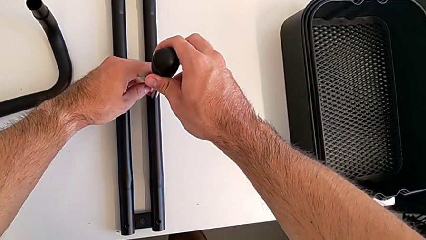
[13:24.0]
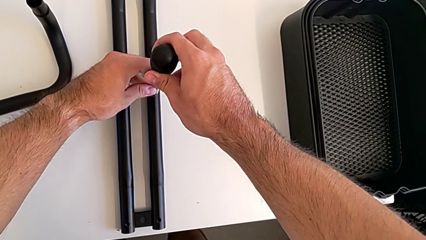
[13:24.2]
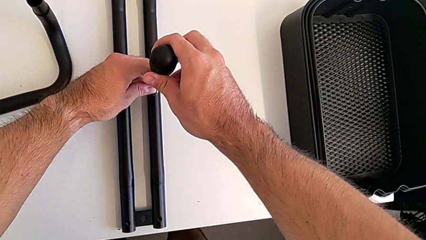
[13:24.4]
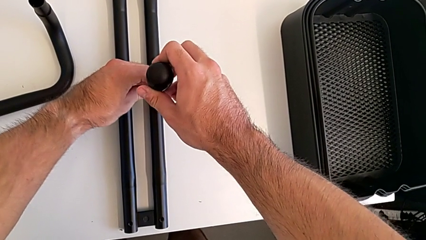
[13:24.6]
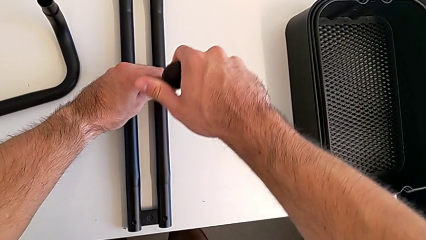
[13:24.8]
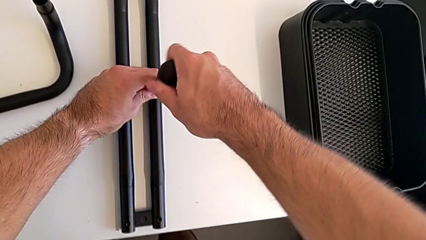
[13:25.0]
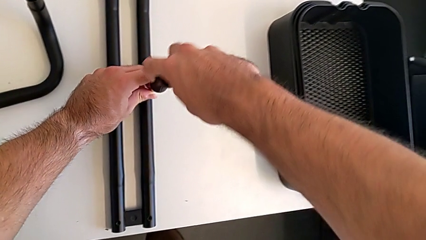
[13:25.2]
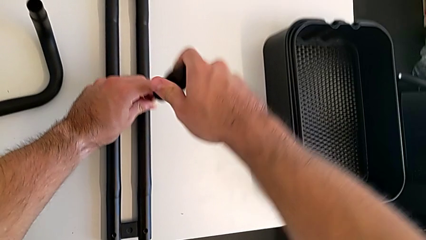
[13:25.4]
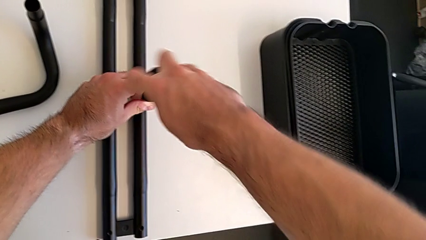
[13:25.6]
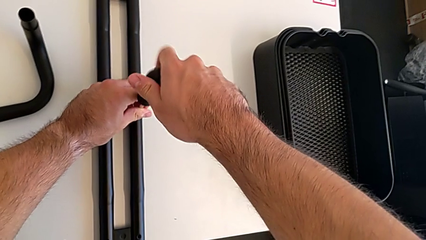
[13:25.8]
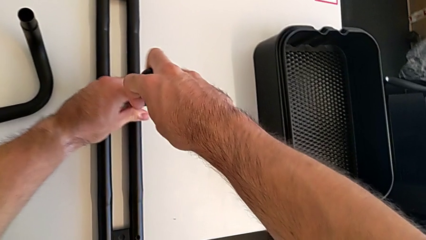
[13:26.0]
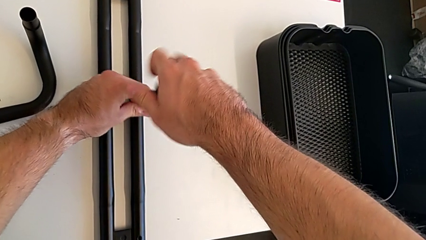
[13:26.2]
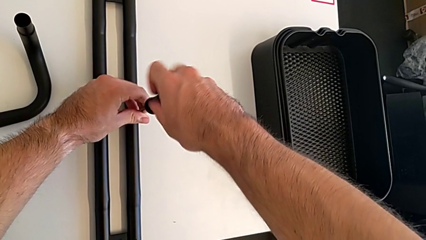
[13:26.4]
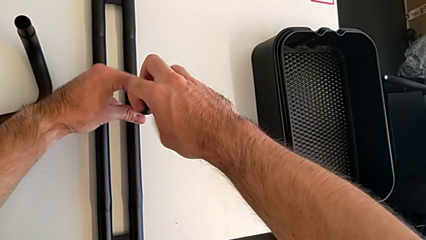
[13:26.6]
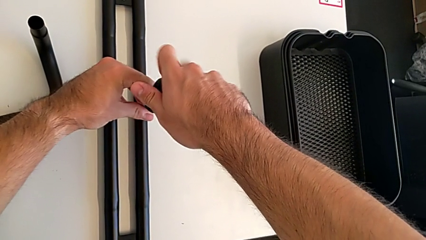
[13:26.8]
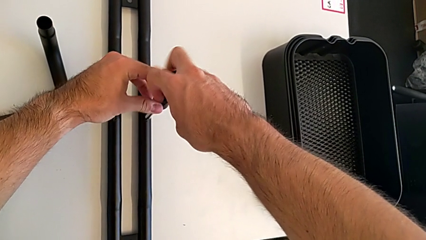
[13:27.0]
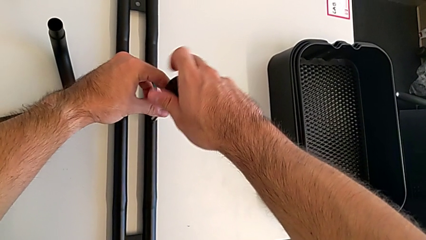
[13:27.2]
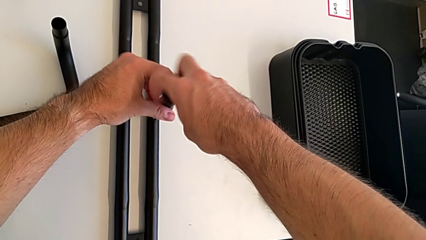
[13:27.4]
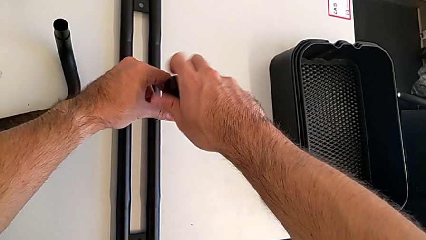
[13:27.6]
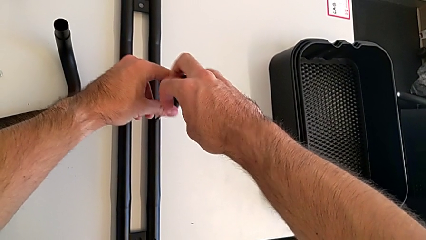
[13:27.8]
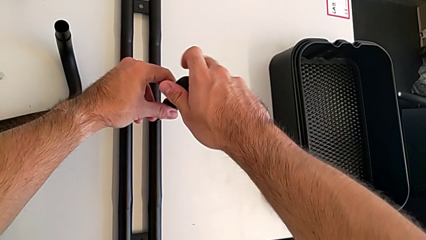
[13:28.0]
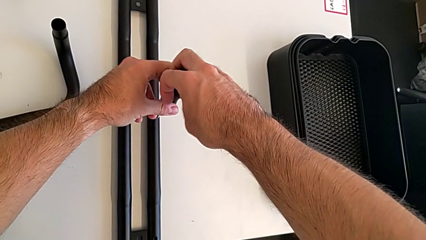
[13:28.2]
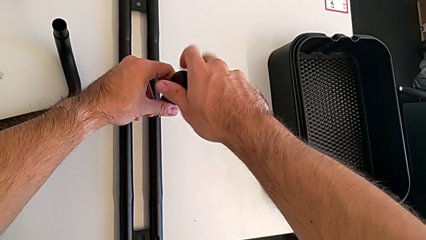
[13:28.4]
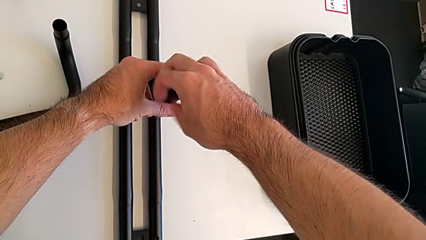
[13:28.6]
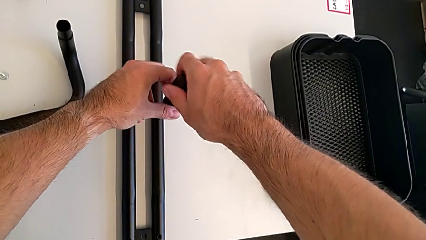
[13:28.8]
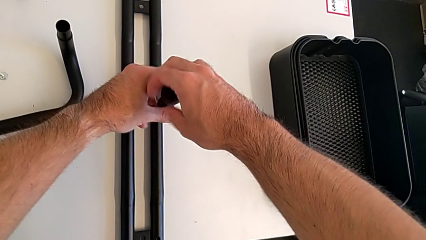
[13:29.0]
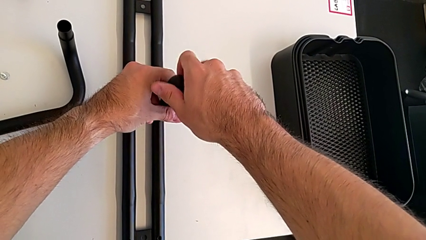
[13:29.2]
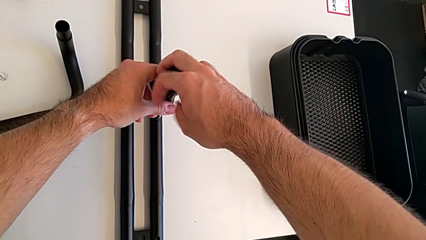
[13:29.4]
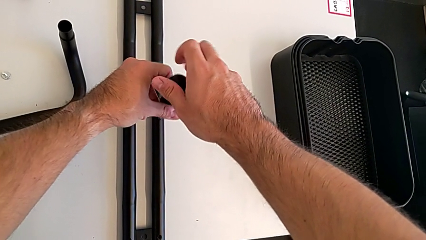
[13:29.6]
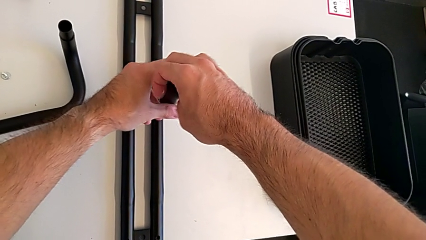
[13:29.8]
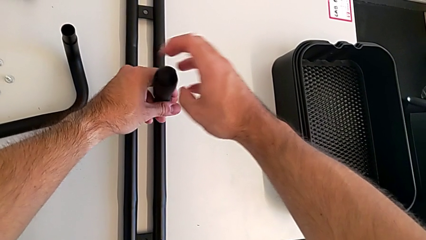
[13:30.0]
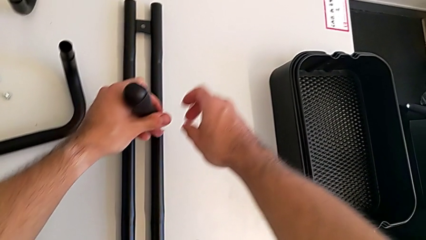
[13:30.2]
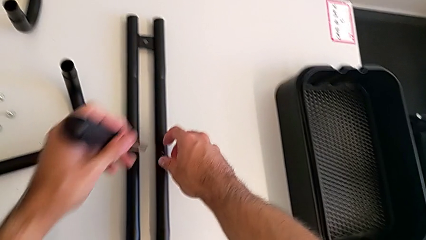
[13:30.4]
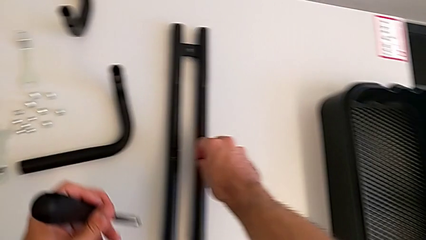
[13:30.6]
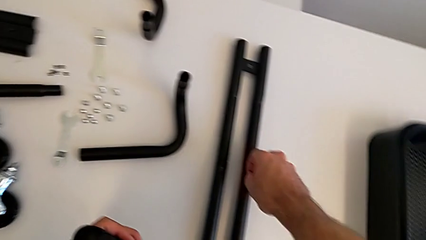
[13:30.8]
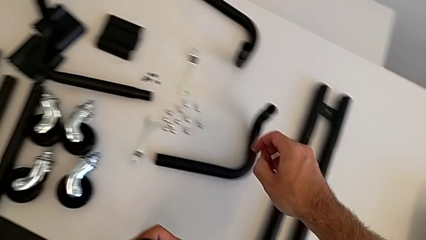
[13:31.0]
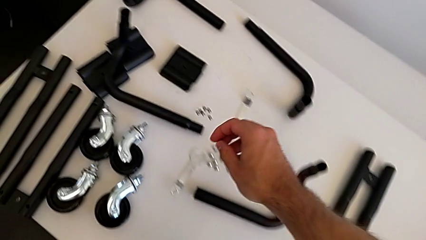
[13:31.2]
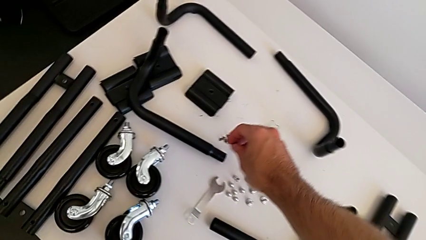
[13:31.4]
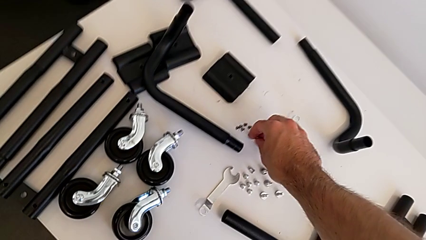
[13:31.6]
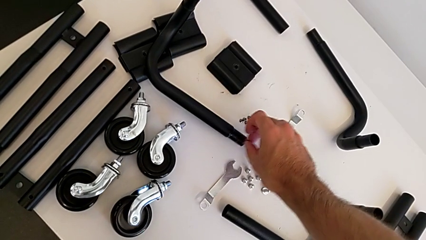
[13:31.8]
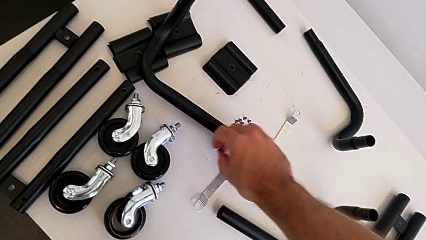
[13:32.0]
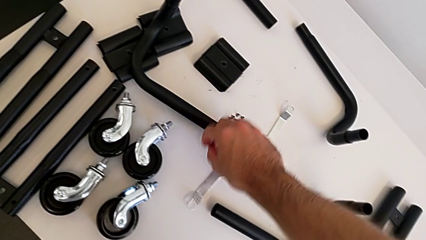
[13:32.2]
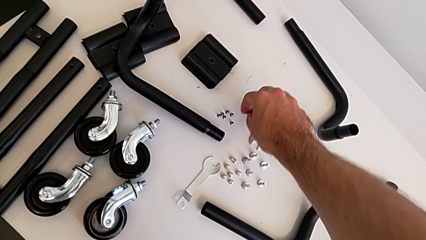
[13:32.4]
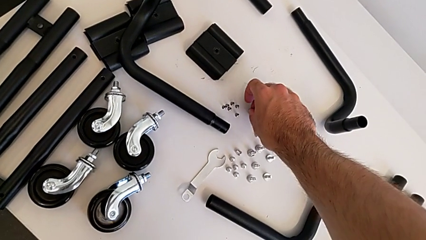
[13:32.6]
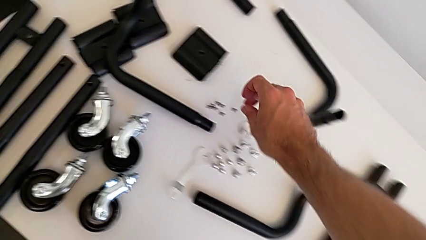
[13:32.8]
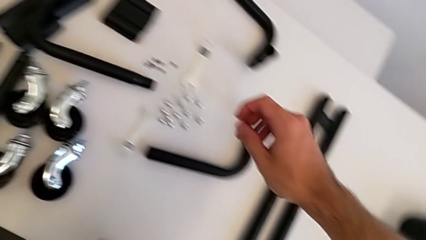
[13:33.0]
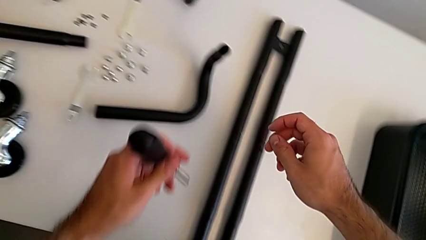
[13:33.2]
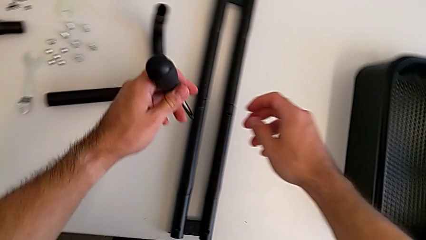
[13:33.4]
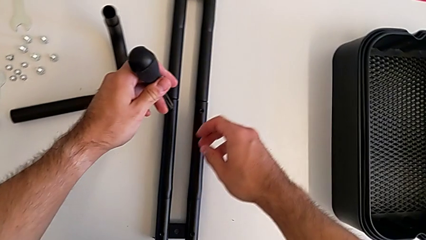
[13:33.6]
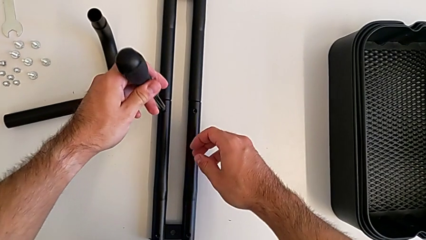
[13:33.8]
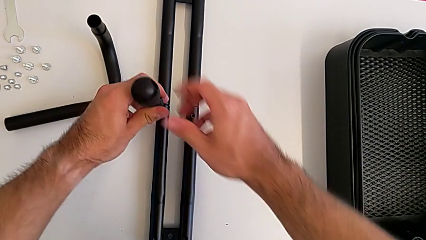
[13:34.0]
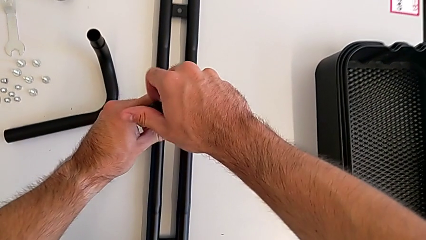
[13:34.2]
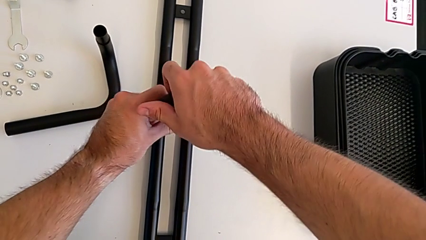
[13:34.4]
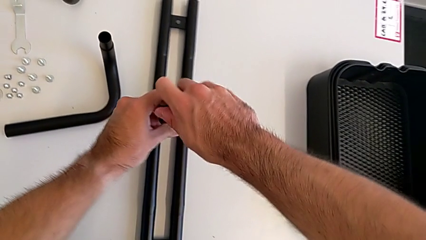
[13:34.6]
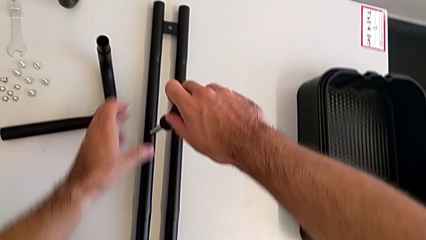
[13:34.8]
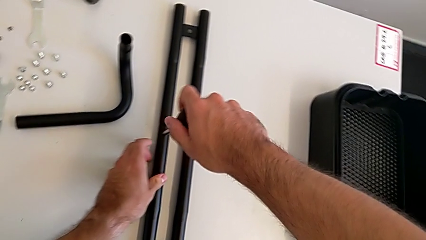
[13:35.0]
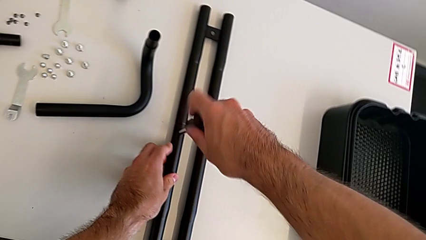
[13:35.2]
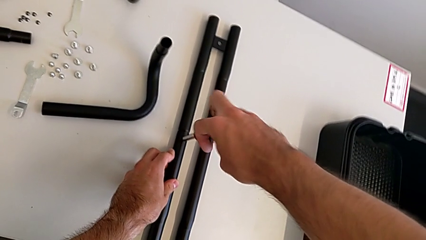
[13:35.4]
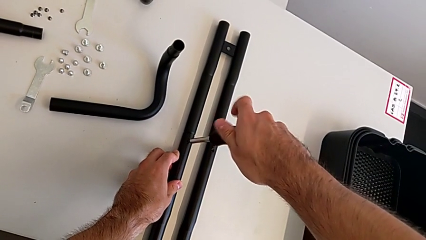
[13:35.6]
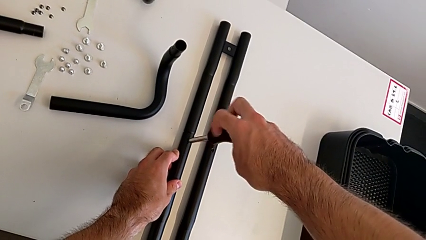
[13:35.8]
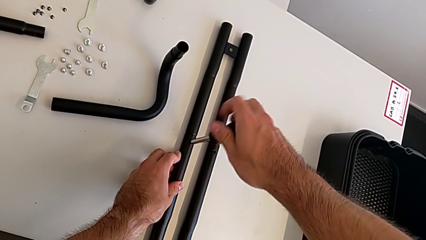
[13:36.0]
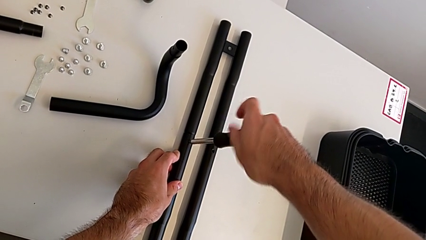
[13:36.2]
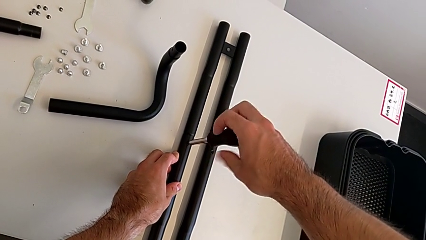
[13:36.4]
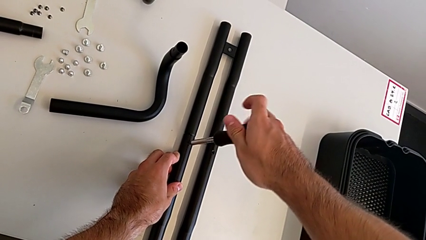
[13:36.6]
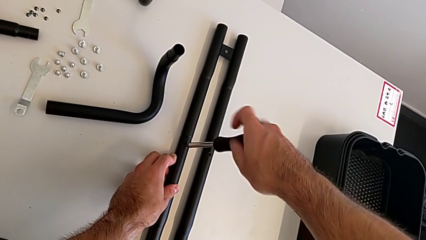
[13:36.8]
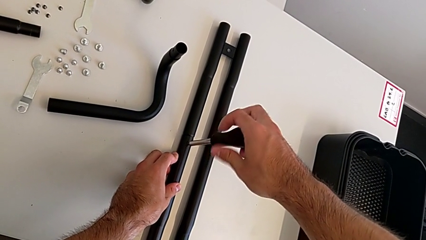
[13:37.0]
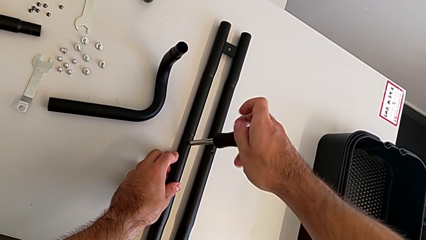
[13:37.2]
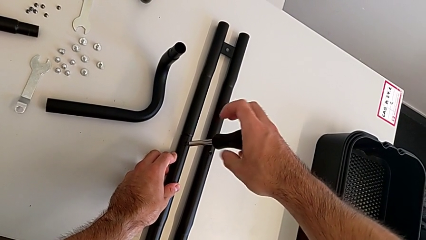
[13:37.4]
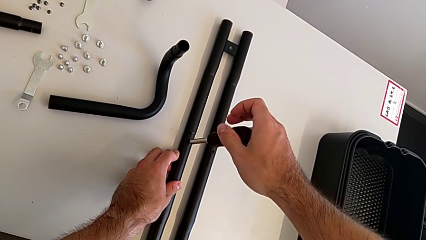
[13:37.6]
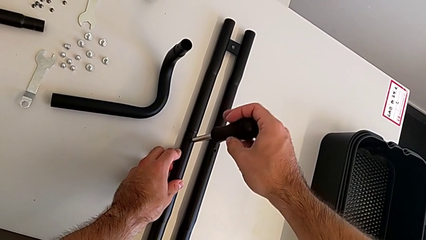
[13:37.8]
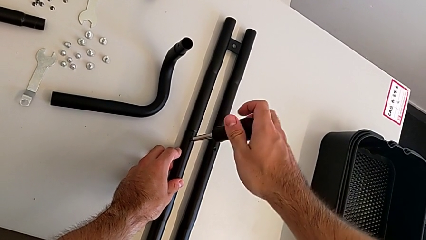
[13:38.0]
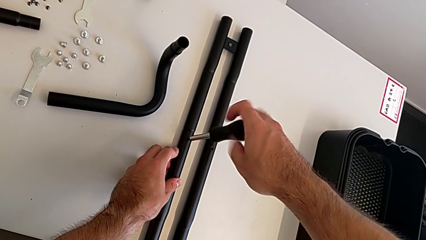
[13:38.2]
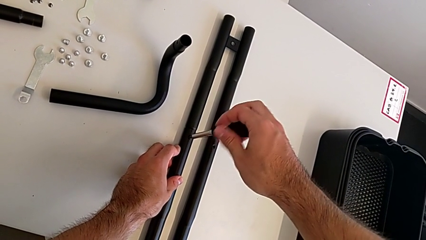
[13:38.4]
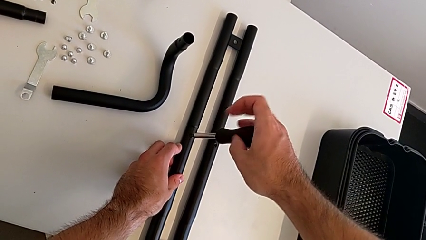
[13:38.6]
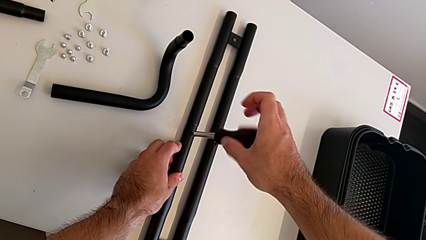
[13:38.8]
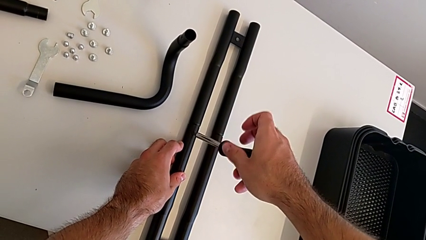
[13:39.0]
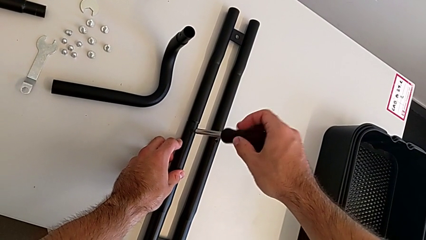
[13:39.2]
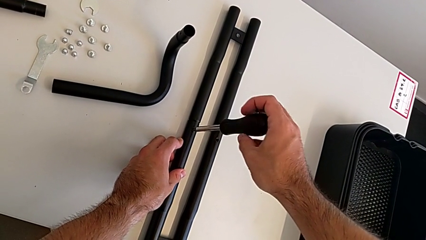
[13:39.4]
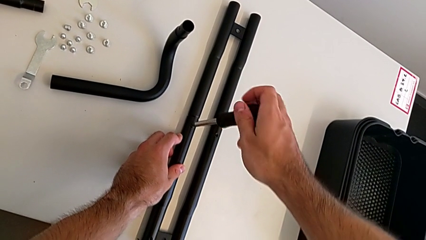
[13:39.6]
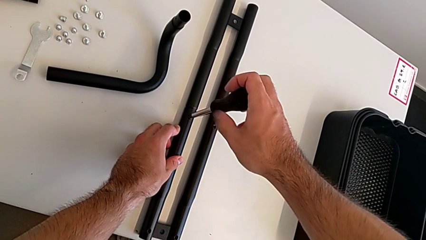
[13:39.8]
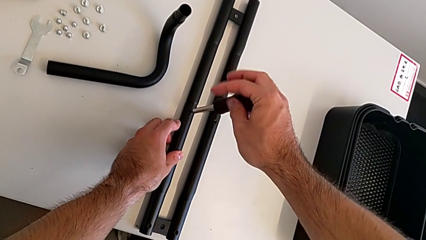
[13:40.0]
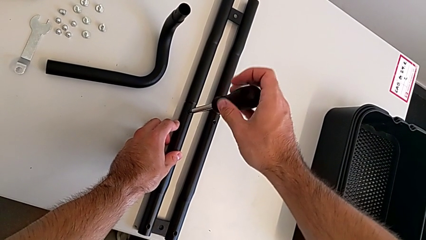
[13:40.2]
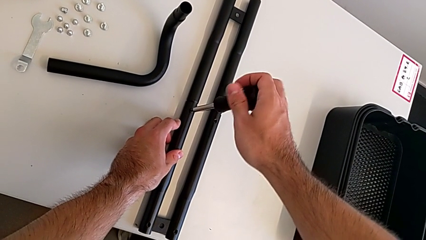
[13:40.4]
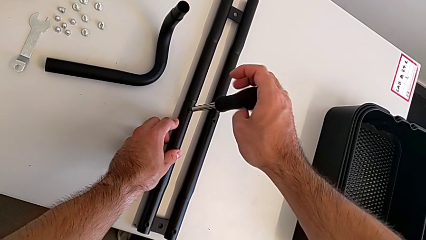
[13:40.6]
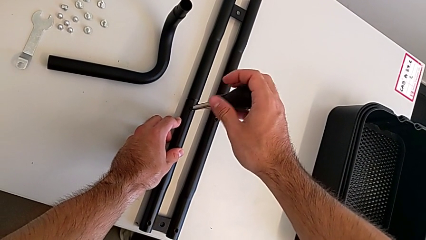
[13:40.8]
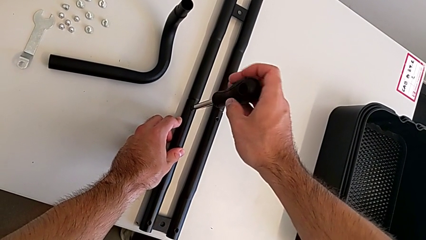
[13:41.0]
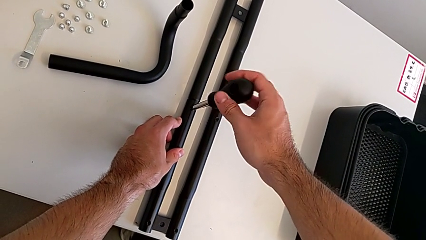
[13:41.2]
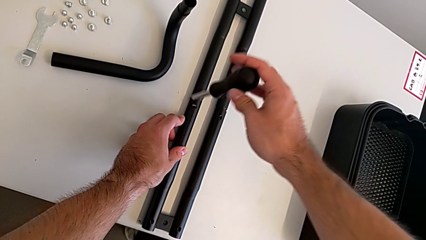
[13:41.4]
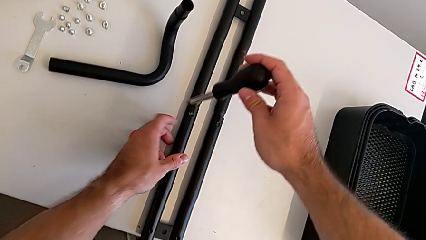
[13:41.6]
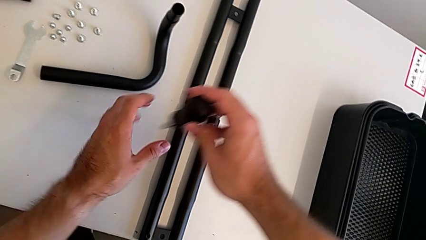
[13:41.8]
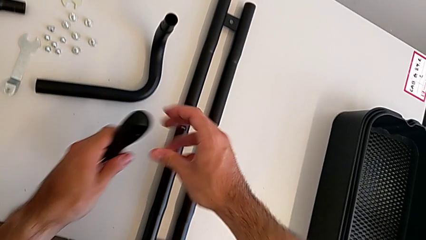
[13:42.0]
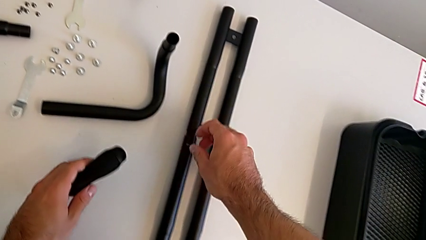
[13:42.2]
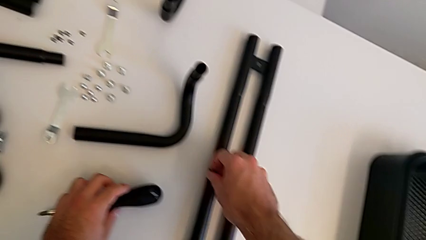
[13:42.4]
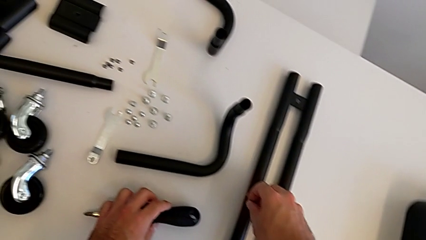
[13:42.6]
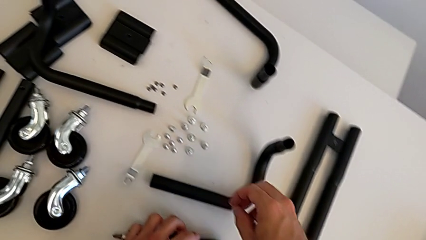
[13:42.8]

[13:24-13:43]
The camera wearer is splitting the bars. They keep unscrewing the first screw, disassemble it, place the screw, unscrew the second screw and disassemble it.
